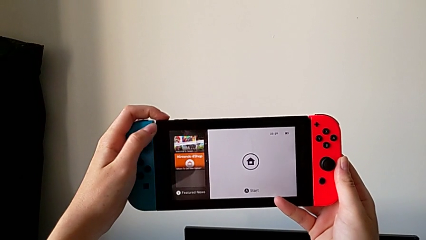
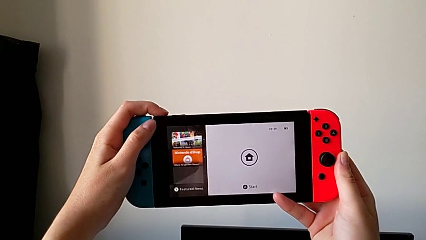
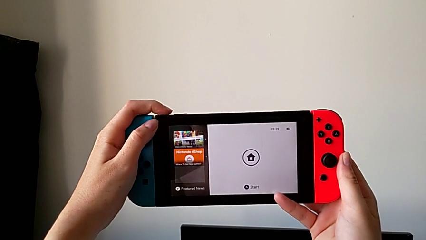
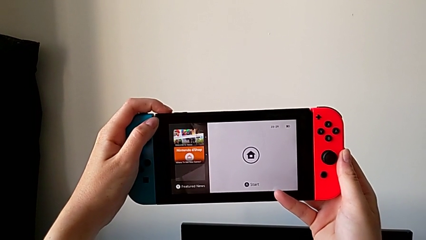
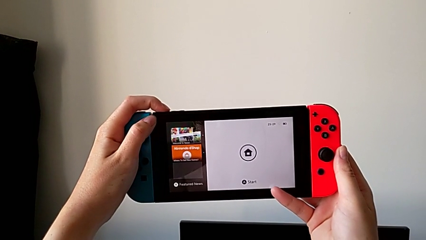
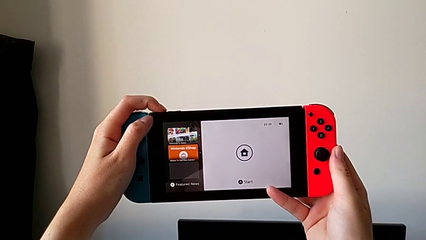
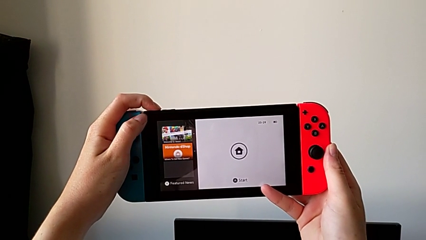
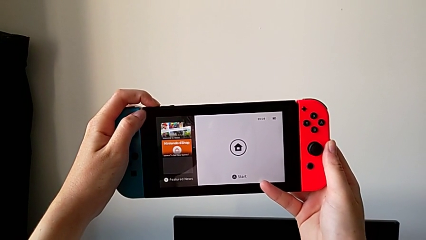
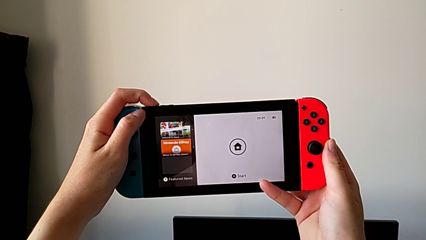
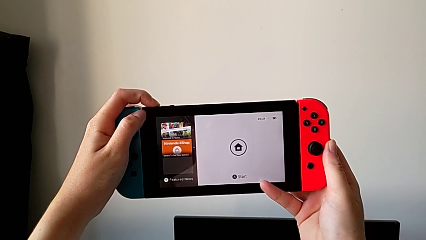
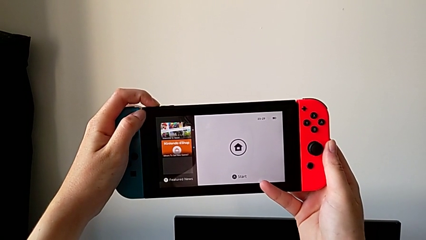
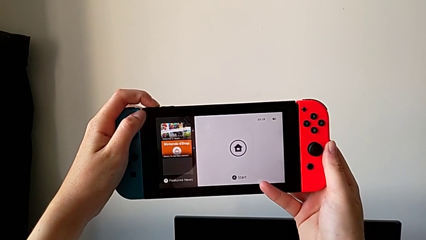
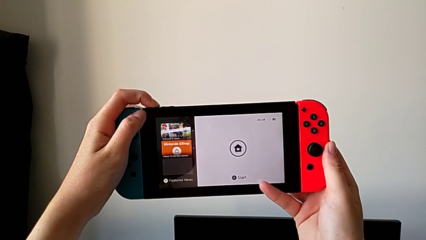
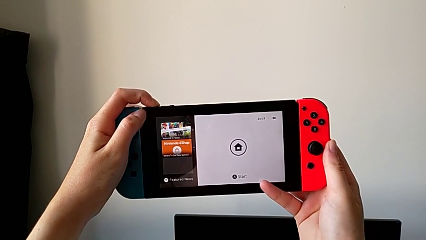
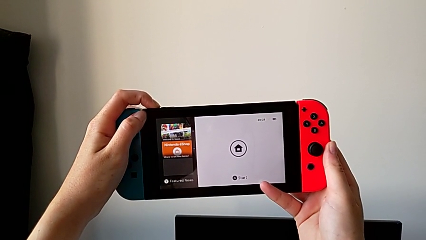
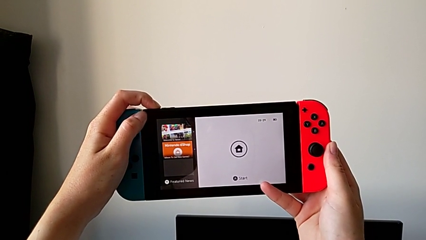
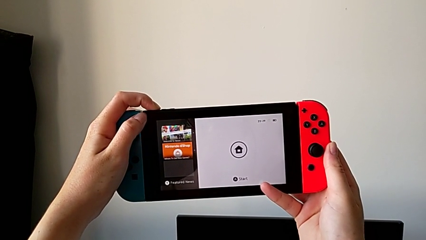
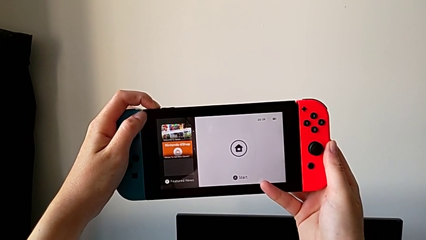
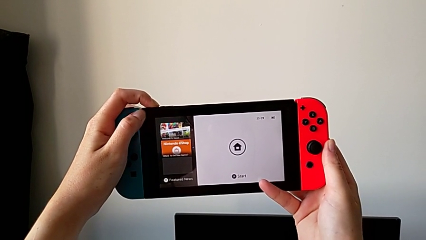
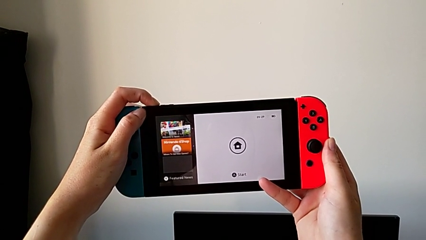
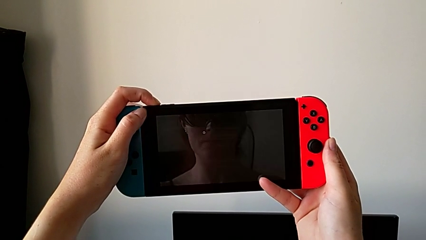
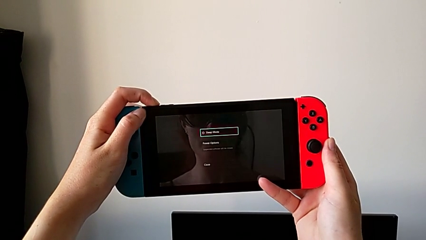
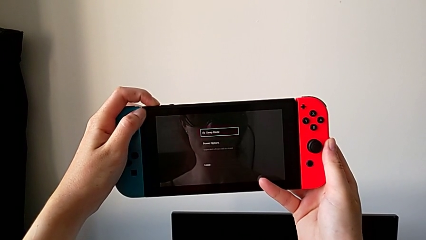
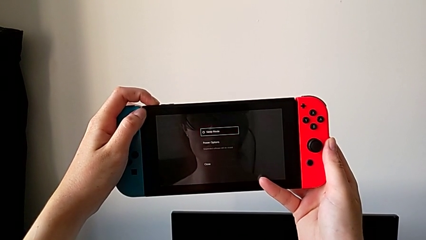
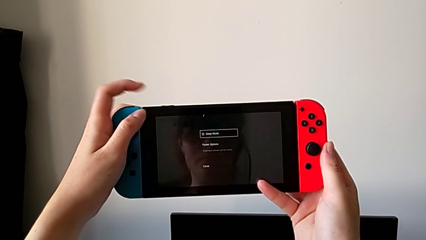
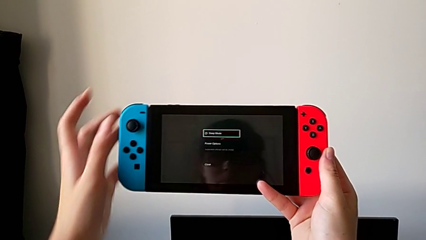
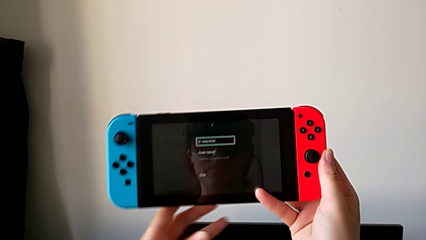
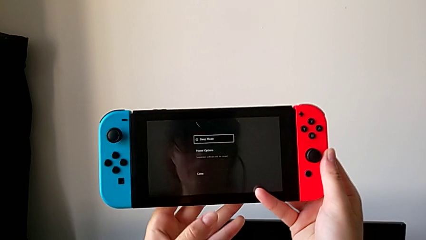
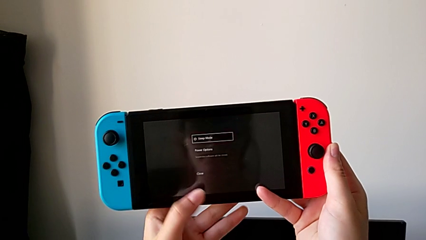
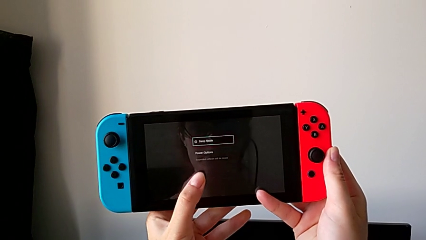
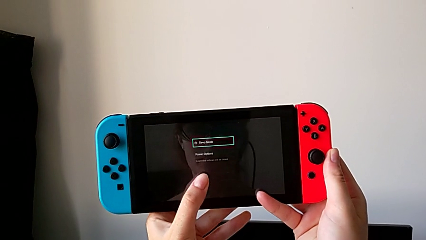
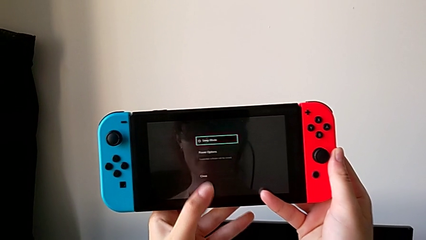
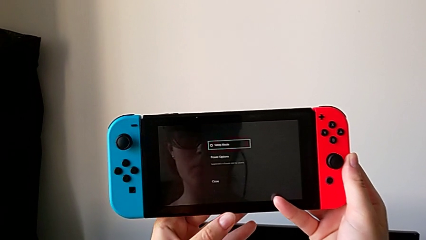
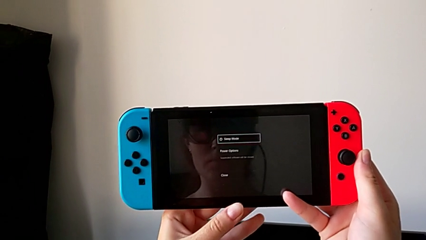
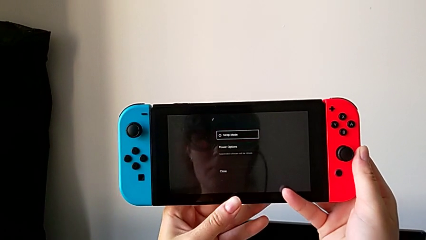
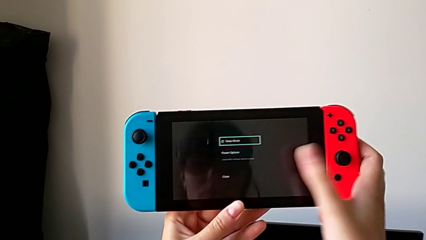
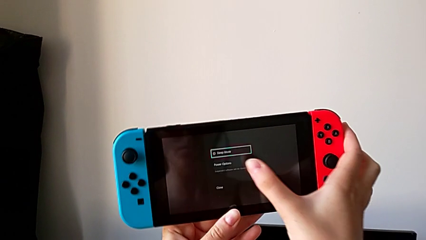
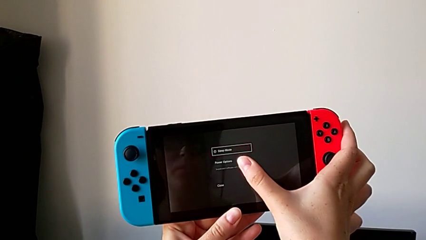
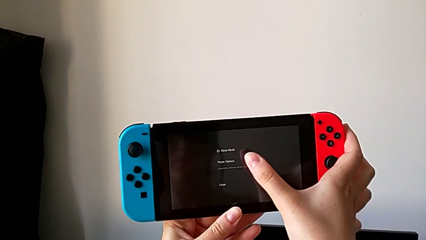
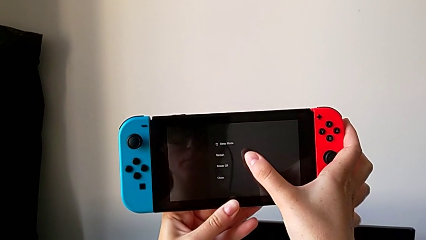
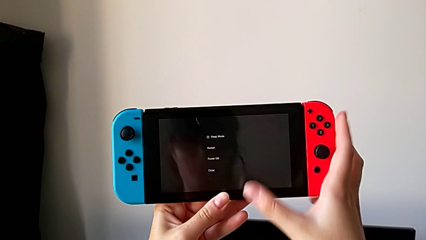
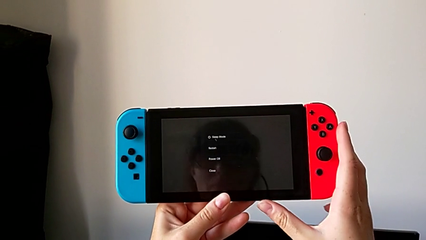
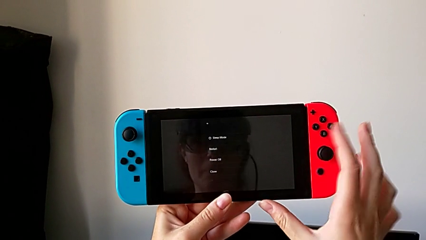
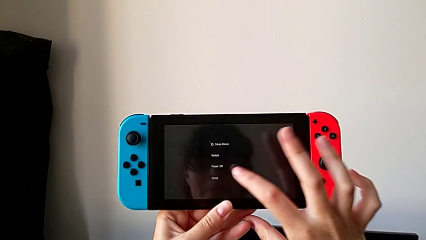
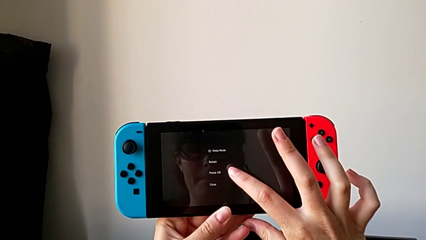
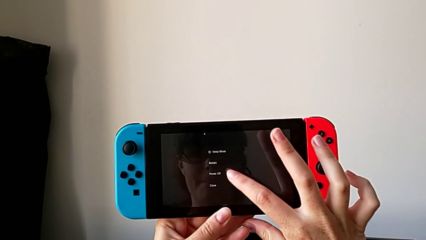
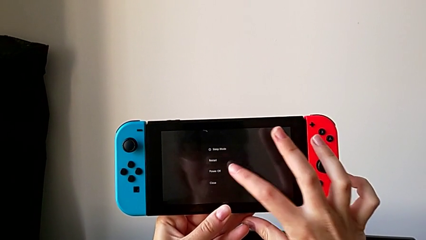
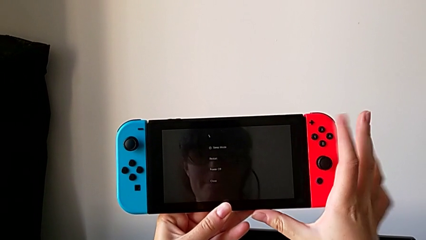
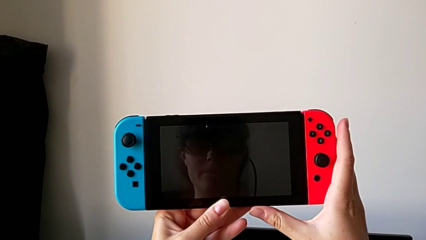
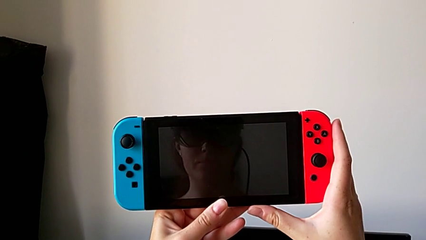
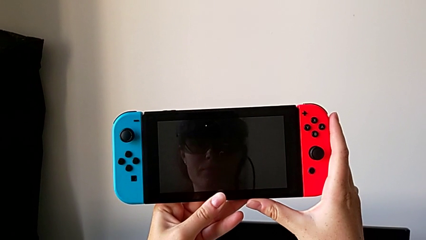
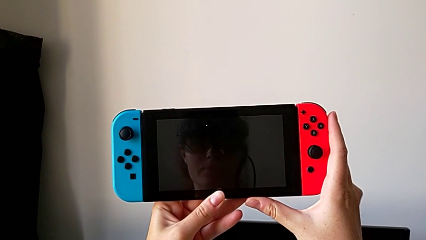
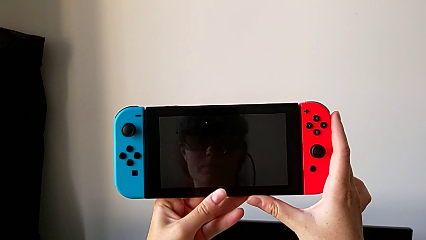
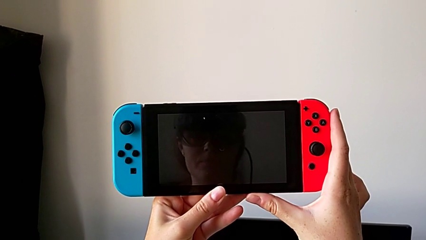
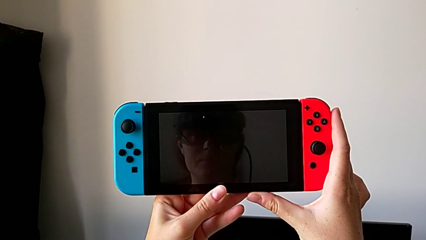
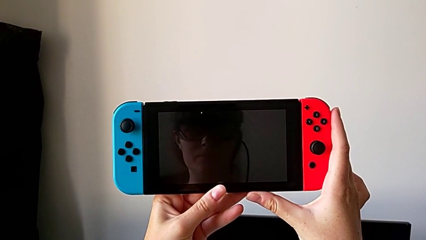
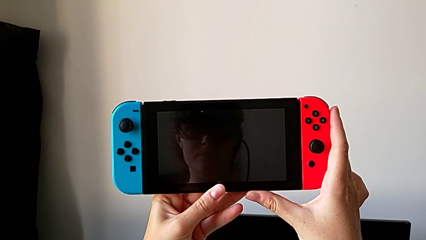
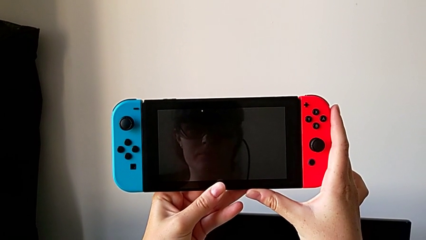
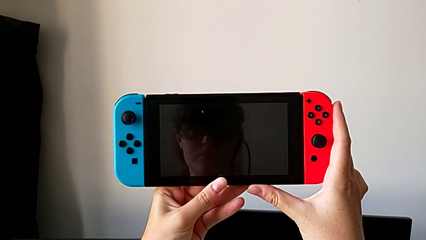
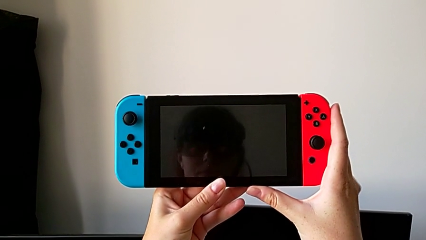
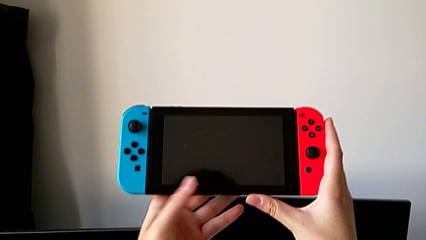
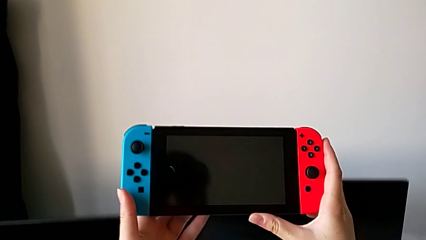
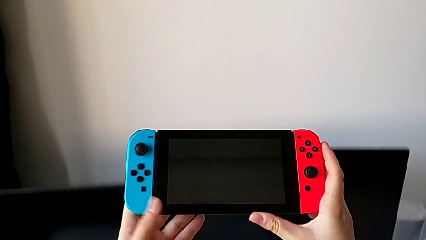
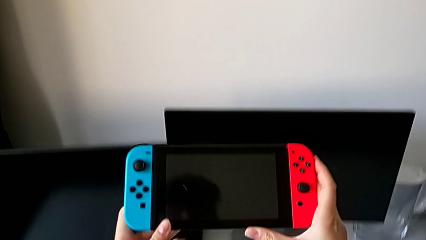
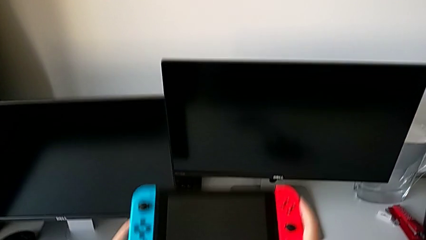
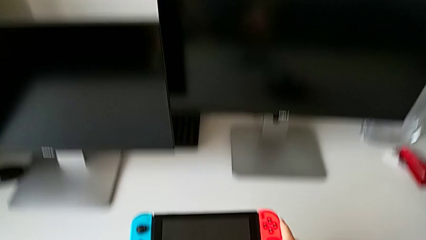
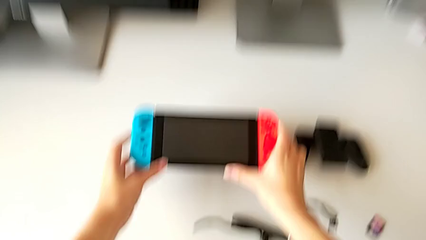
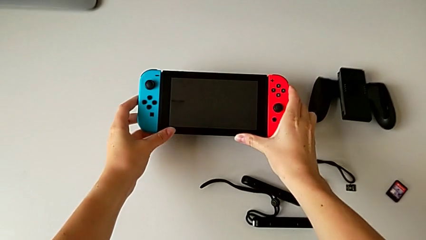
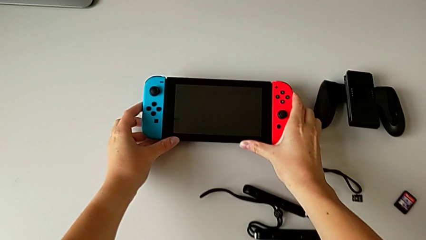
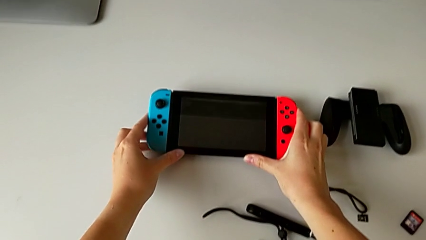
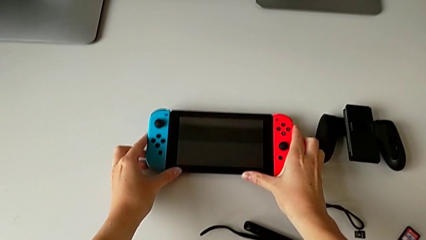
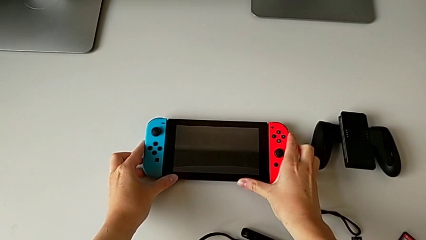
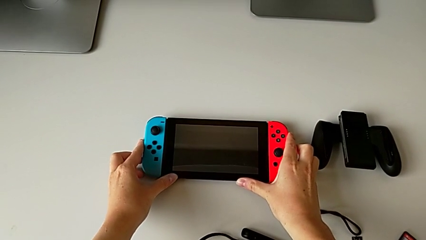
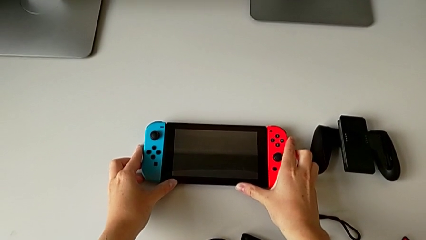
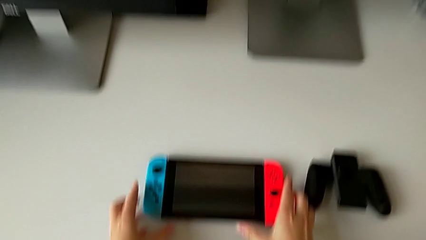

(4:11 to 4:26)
The camera wearer is turning off their Nintendo Switch. They press the top button, press the touch screen, turn off the Nintendo Switch and place it.
